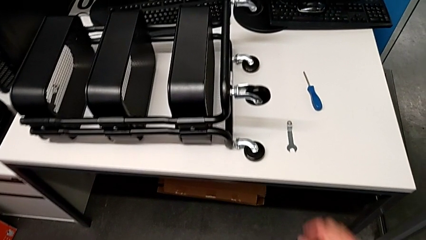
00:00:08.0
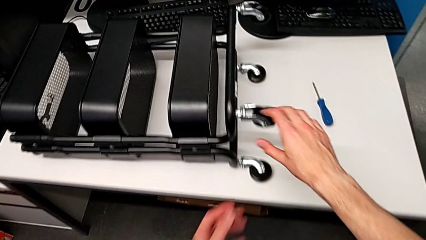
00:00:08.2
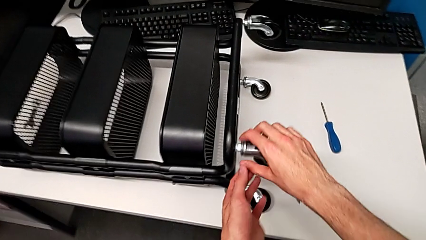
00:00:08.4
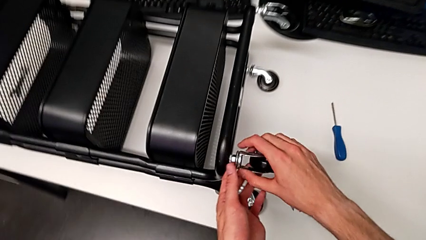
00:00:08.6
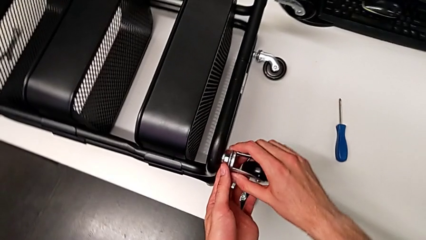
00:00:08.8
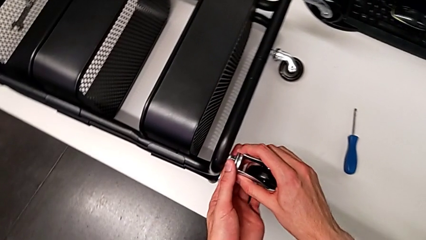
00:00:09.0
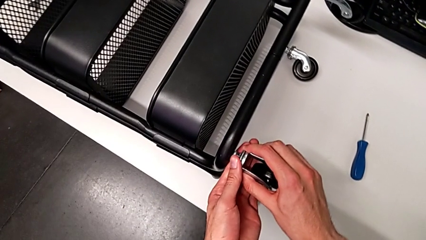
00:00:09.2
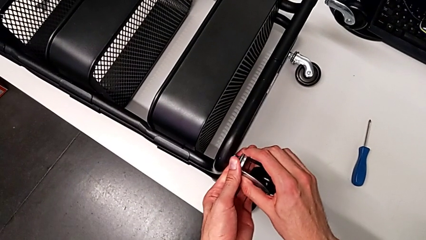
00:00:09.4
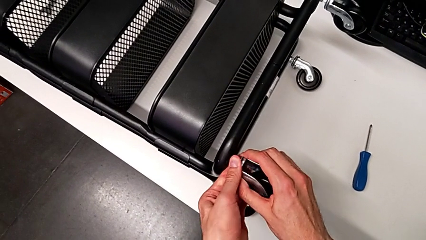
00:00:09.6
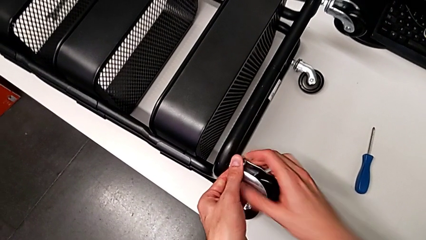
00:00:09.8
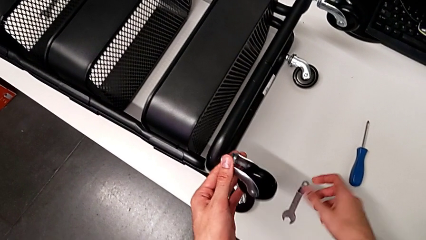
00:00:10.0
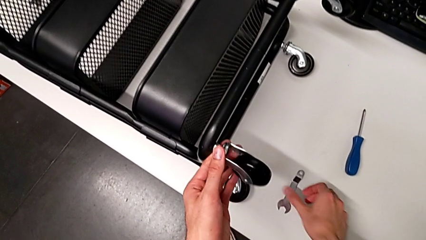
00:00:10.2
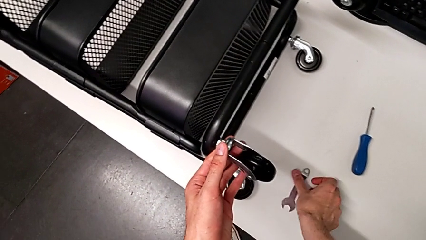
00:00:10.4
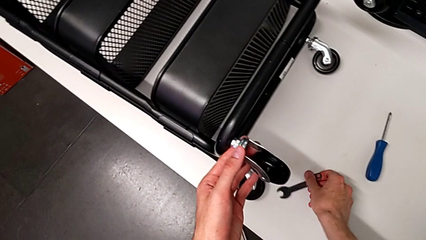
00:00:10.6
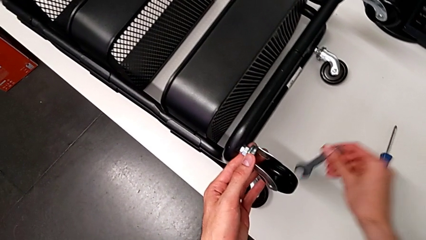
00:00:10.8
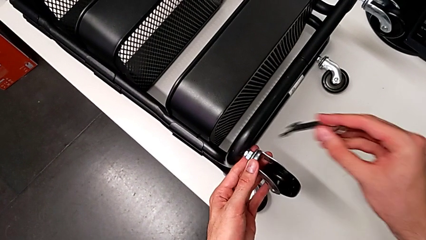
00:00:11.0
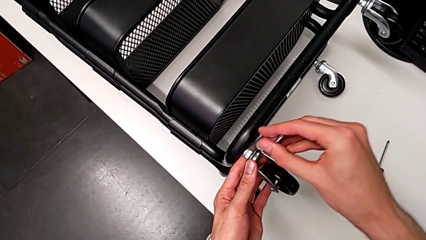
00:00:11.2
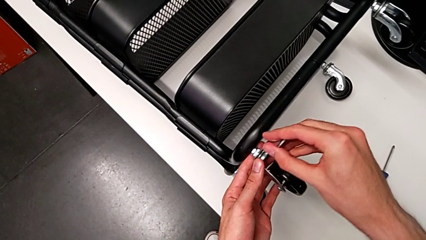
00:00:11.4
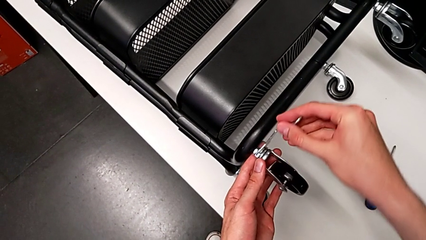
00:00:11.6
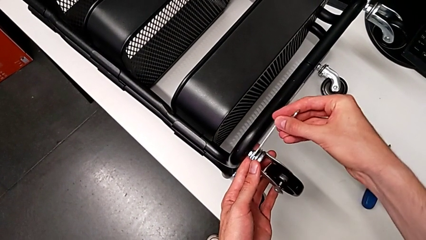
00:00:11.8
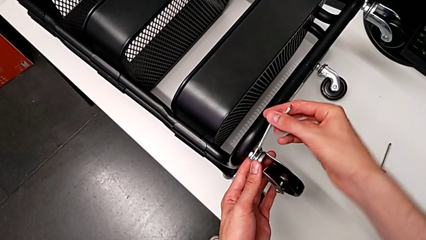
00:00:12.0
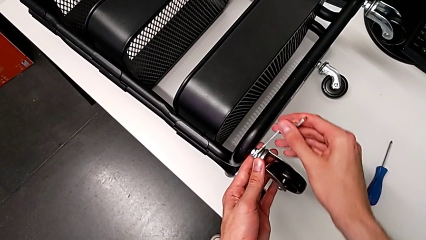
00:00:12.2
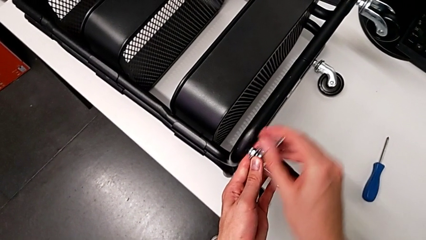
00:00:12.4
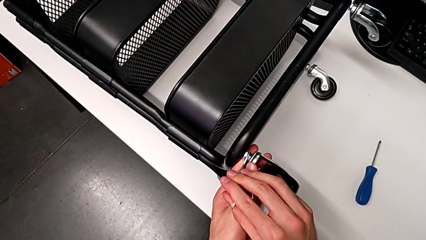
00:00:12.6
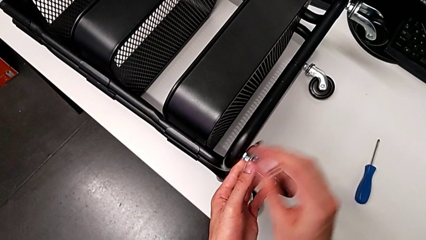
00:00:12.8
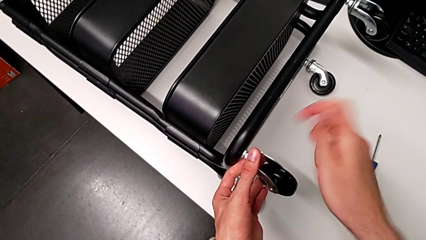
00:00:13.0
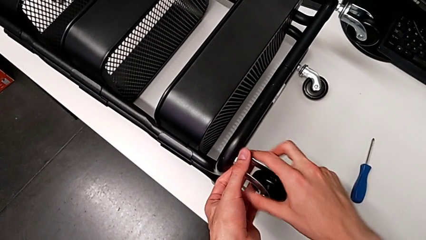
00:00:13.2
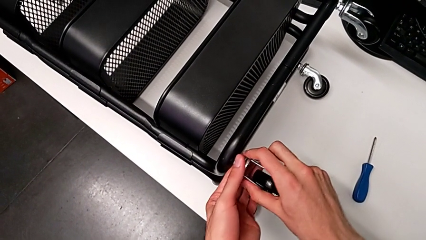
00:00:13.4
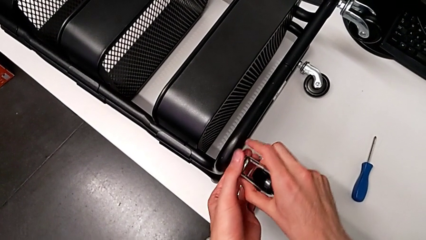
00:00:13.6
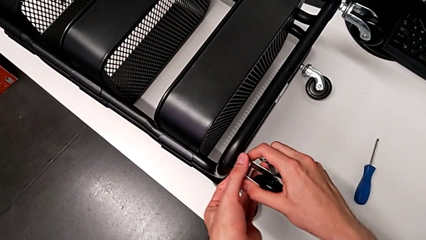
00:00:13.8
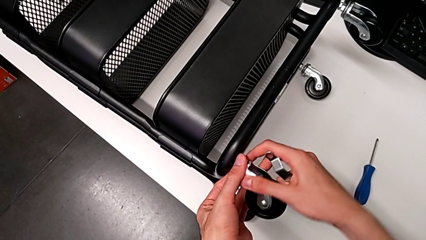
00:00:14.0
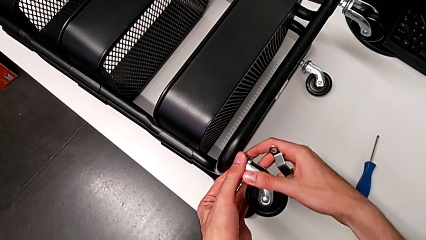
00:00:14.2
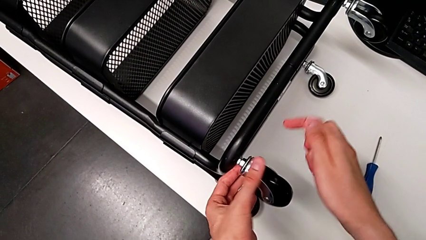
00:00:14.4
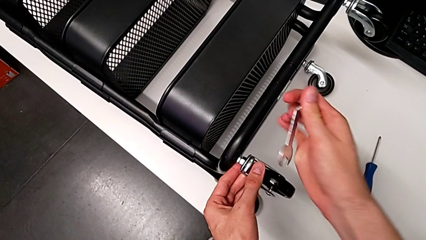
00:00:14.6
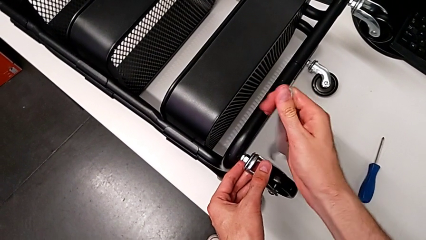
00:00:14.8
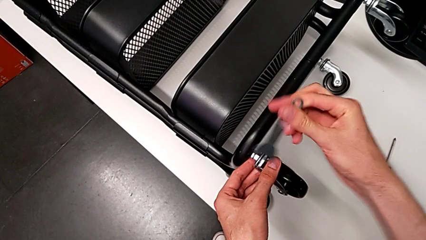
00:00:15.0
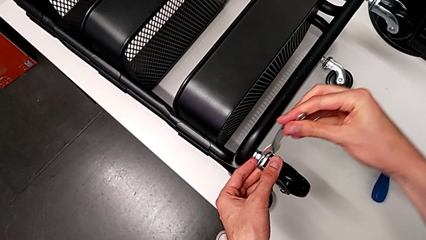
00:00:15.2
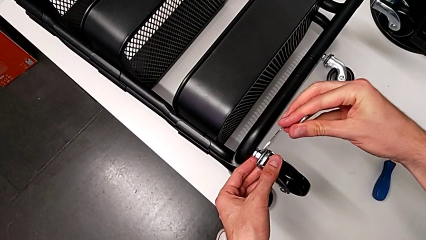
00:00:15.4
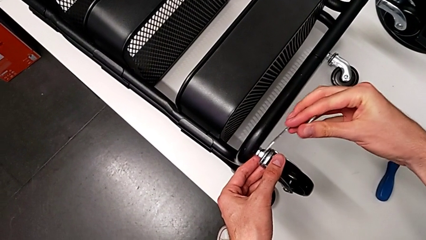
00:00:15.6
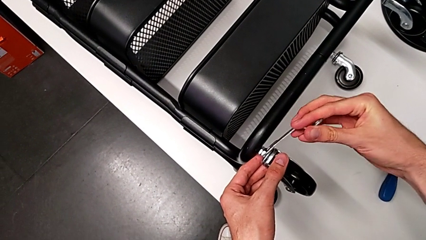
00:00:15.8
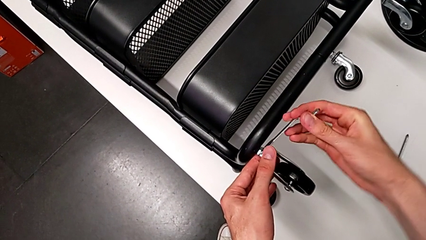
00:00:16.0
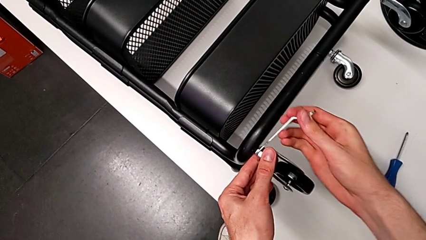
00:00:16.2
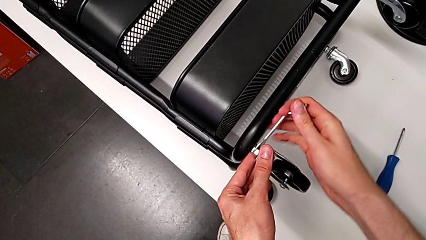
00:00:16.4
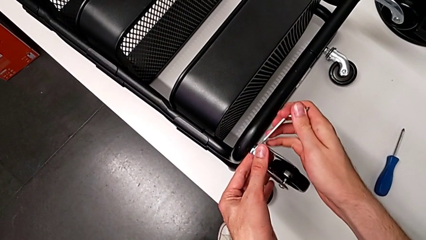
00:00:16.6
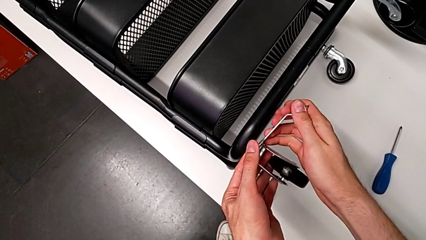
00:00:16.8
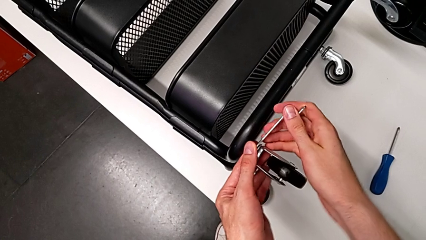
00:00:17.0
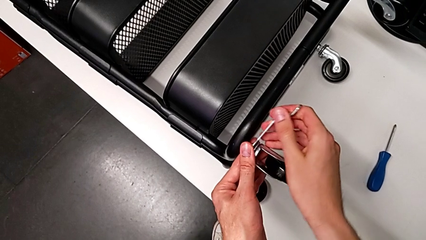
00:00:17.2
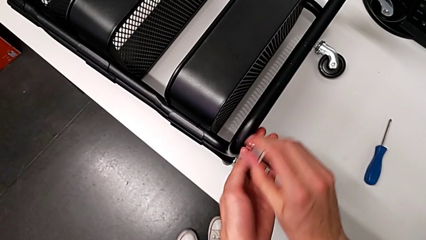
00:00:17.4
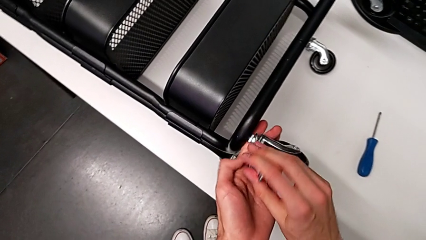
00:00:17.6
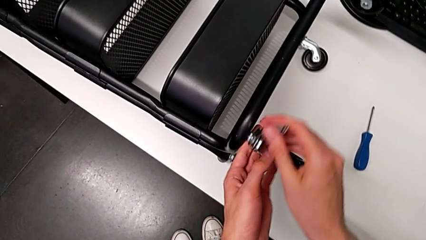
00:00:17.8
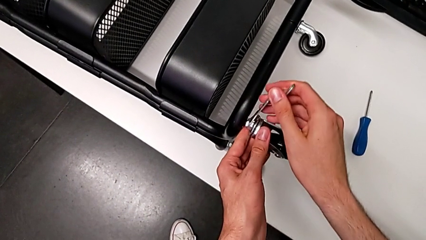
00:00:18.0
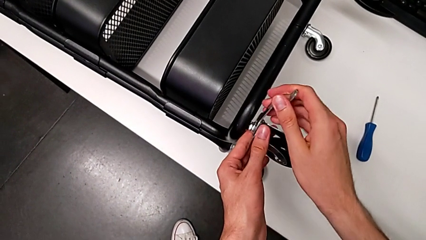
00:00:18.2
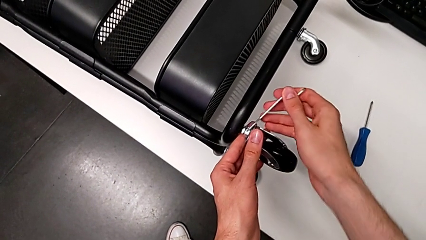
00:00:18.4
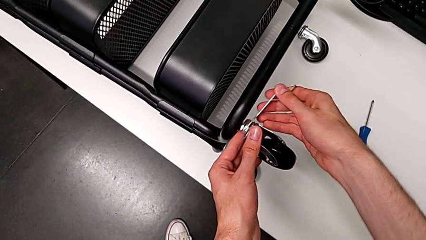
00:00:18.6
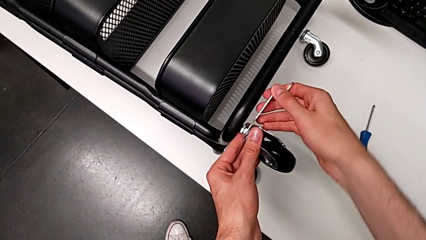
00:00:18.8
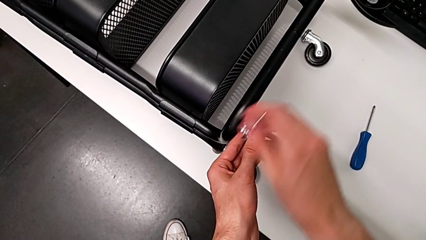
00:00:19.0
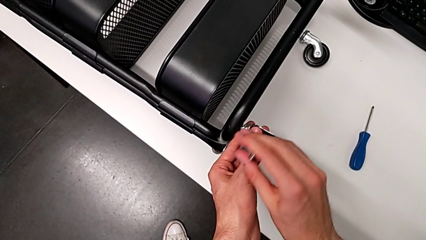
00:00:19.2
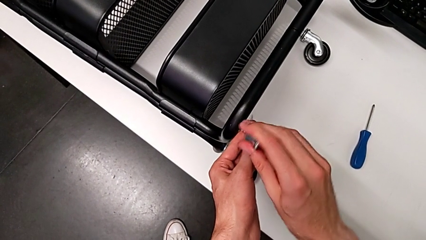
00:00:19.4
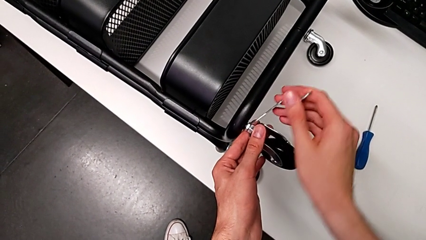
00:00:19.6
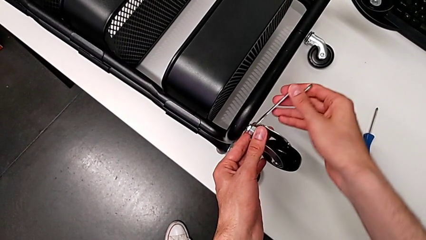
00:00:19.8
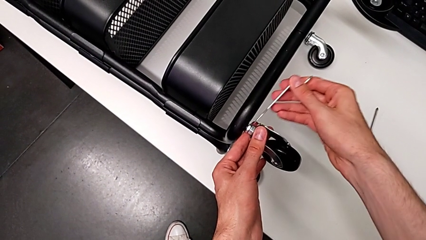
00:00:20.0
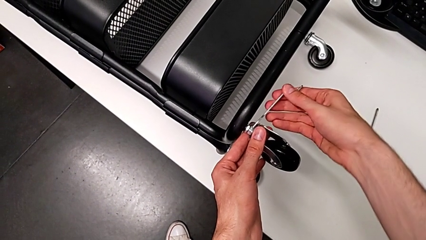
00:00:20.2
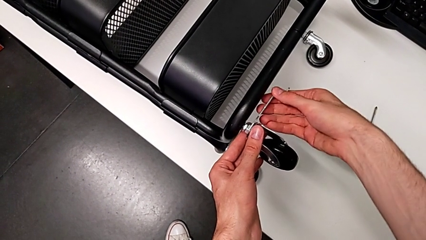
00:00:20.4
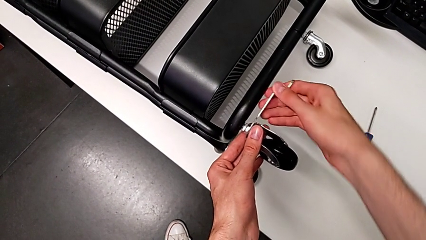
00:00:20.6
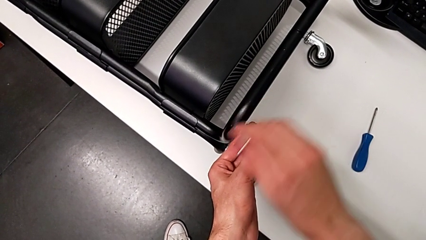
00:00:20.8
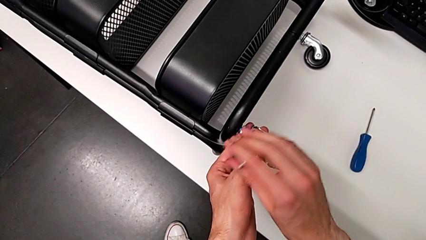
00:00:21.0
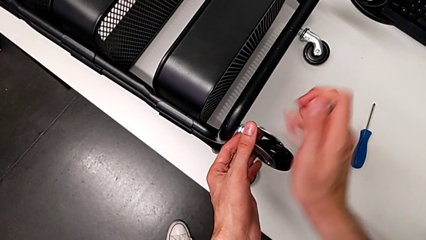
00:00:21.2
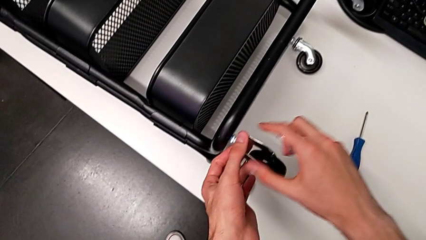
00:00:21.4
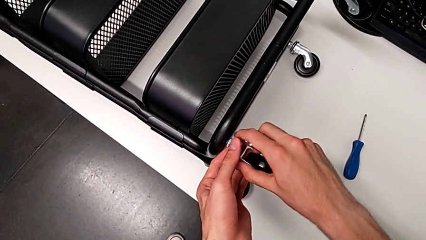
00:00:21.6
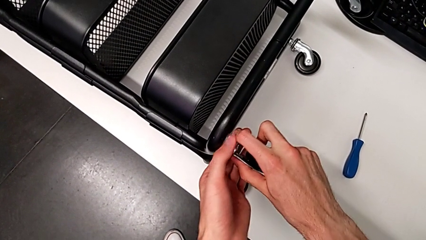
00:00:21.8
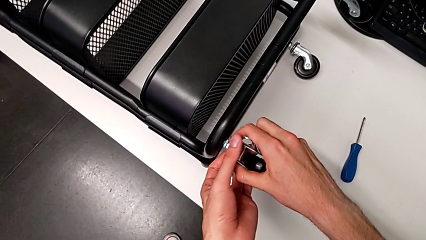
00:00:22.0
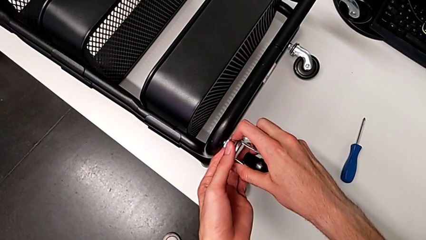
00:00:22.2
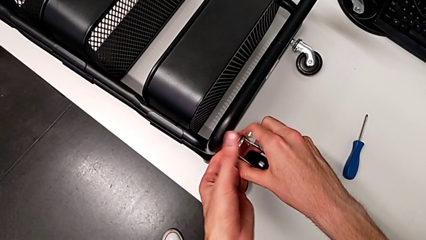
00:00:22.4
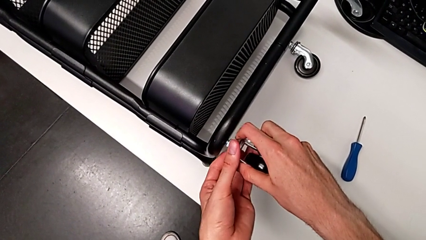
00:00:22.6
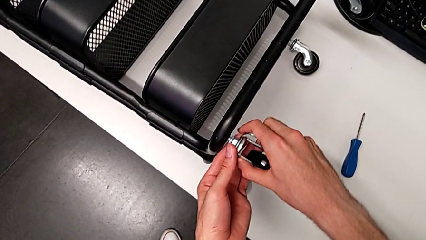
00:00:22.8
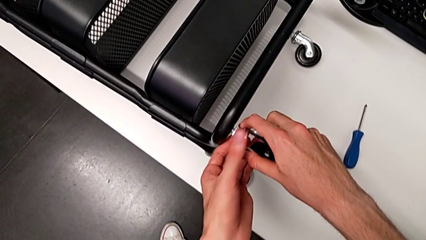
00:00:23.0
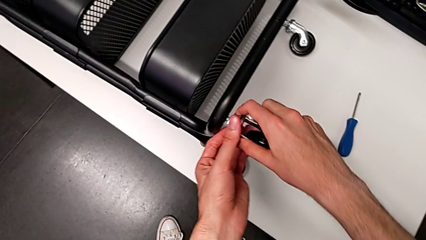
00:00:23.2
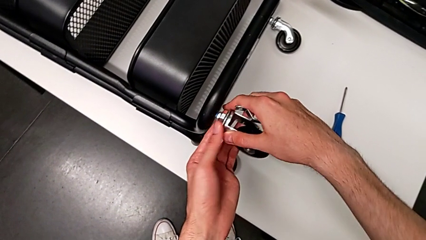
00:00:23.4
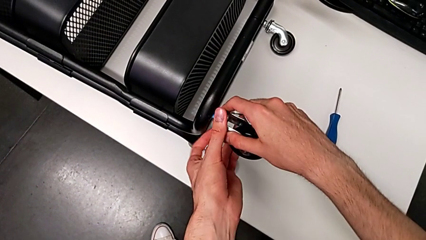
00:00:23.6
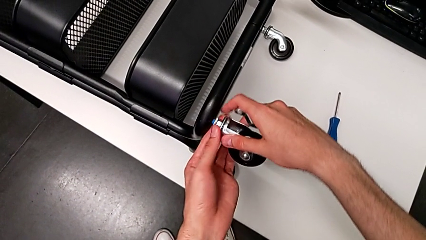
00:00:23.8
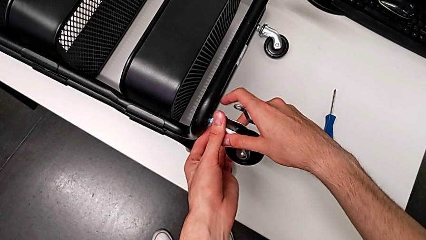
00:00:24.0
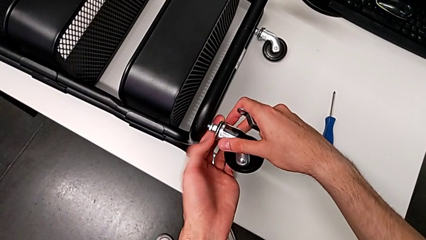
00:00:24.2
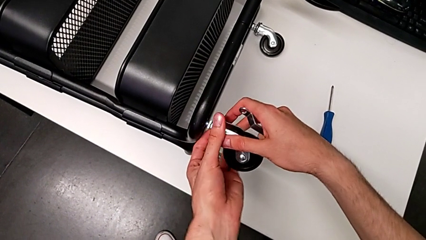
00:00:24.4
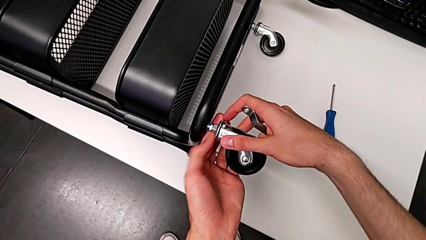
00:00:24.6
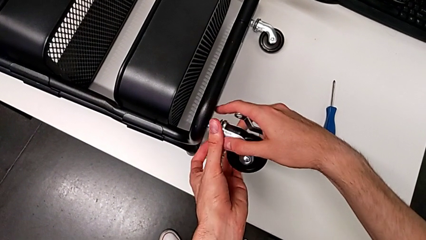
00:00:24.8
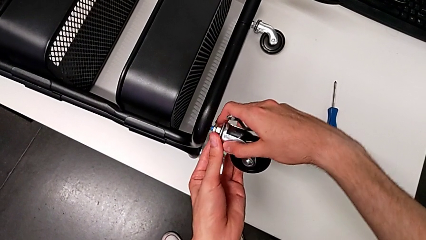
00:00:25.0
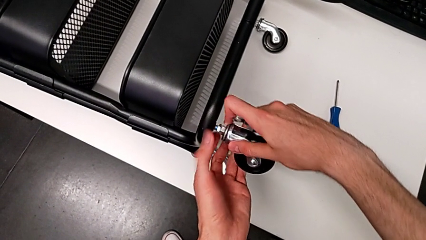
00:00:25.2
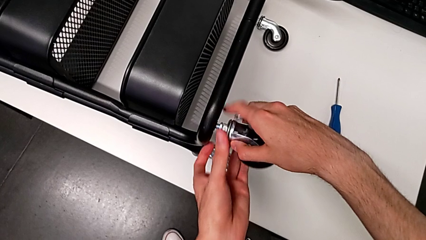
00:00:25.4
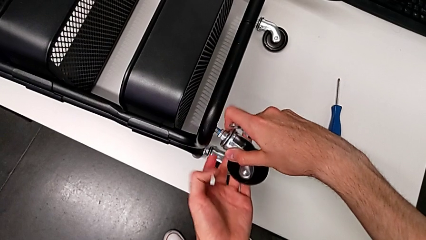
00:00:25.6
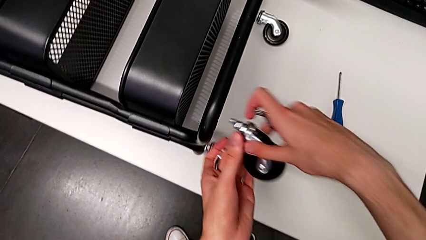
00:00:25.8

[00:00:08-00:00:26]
The camera wearer is disassembling the first wheel of the furniture. They grab the first wheel, unscrew it, grab the hexagonal wrench, insert it, unscrew the first wheel, withdraw the hexagonal wrench, unscrew the first wheel, insert the hexagonal wrench, unscrew the first wheel, withdraw the hexagonal wrench, unscrew the first wheel and disassemble it.
